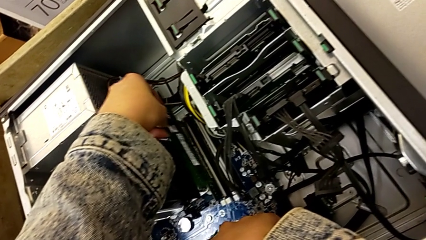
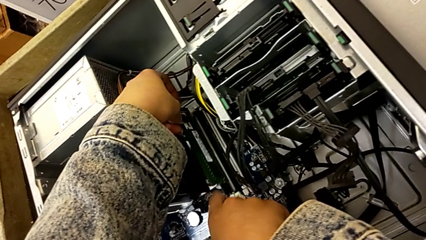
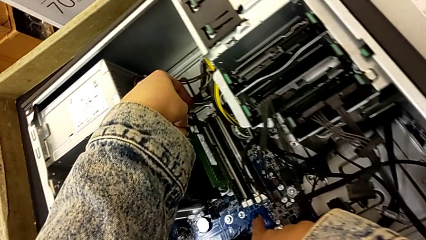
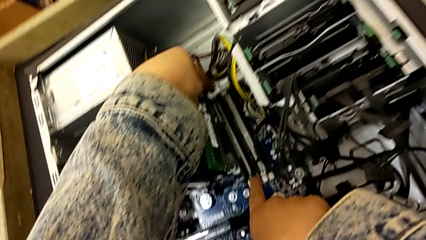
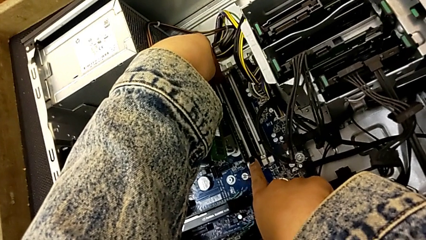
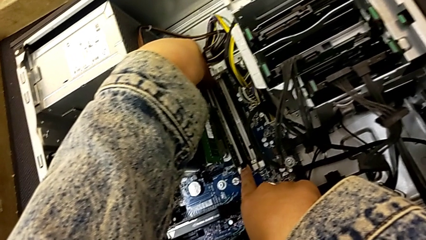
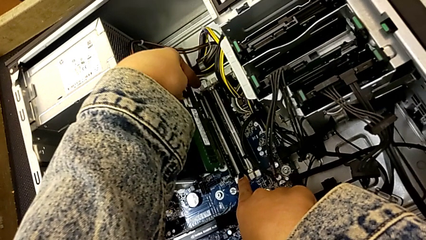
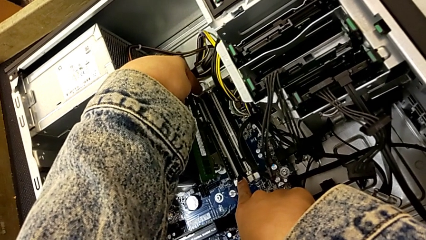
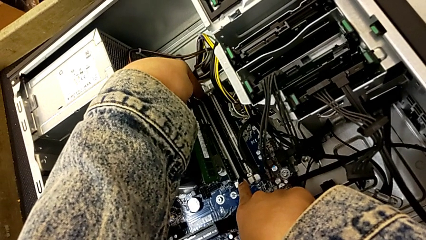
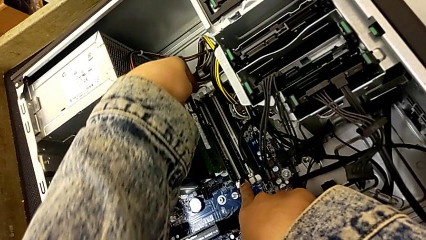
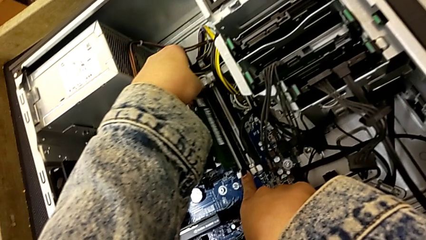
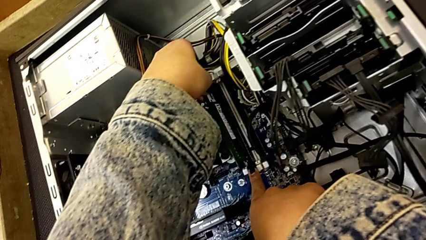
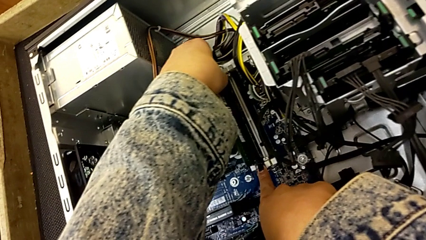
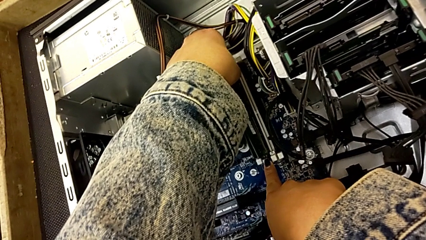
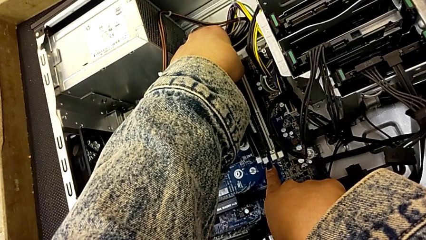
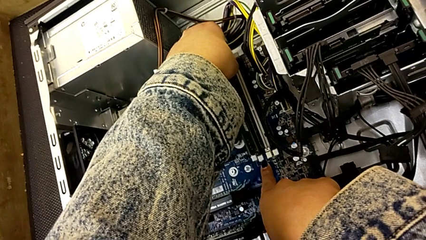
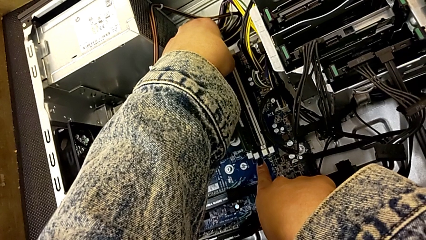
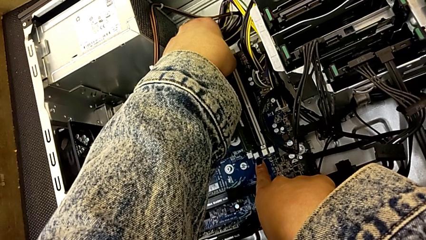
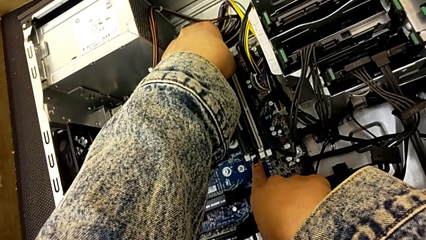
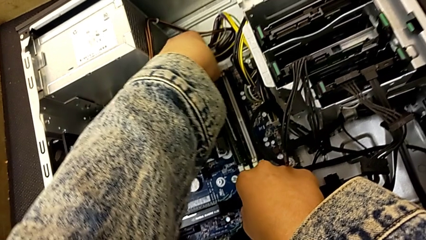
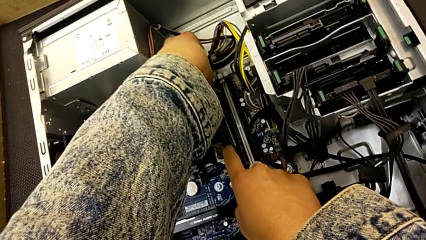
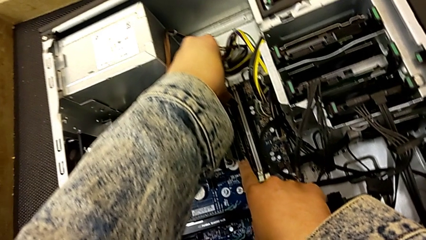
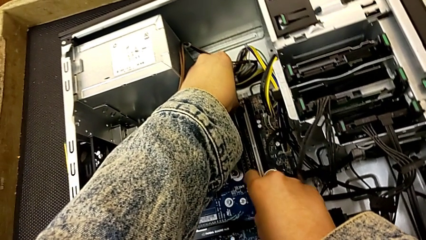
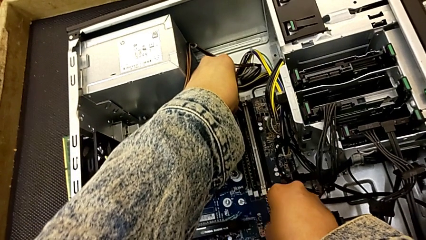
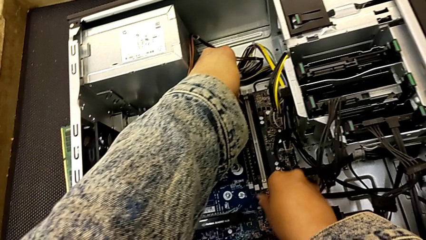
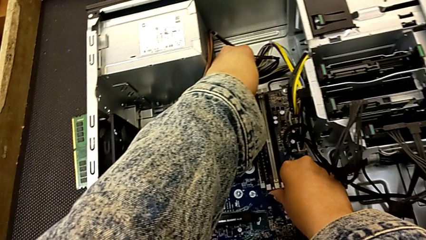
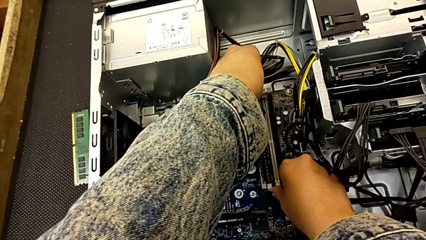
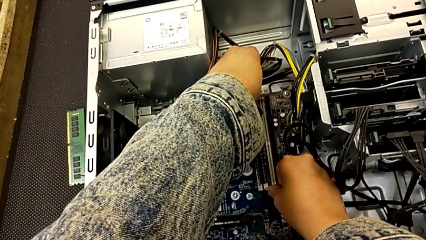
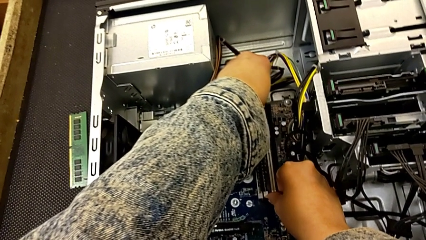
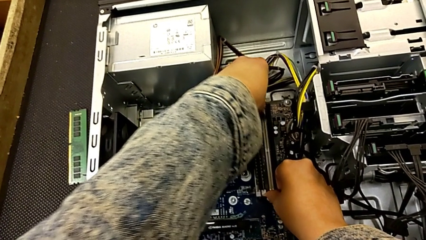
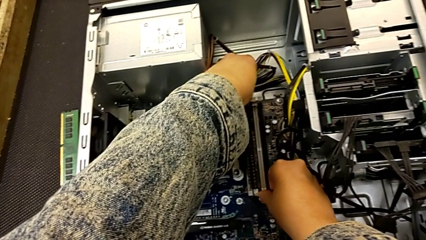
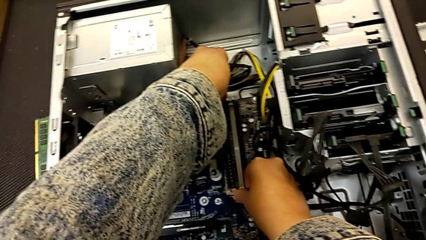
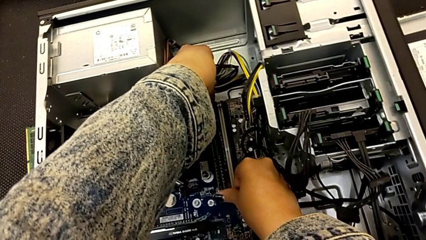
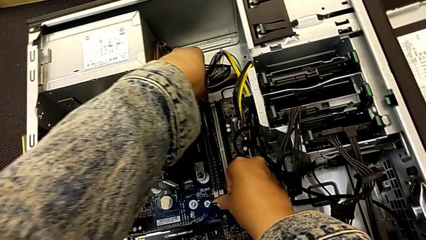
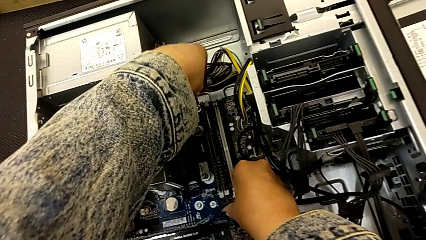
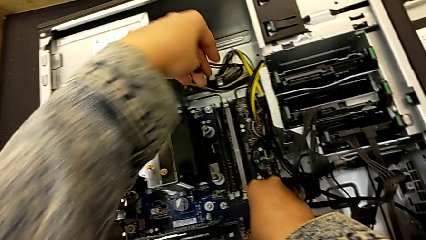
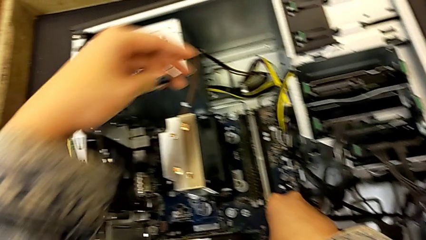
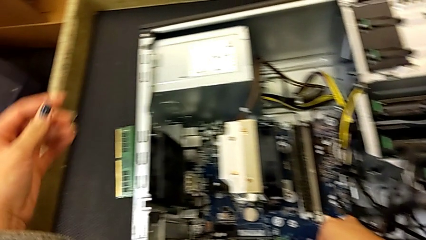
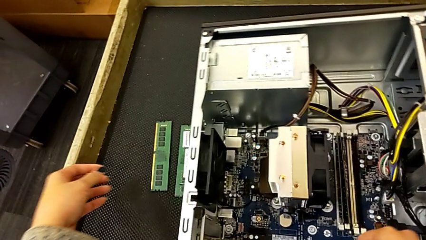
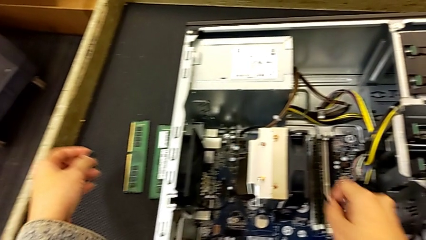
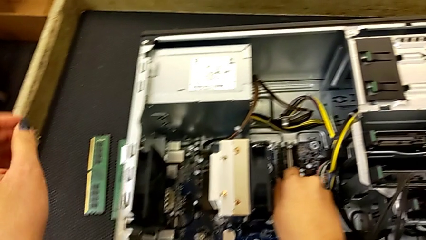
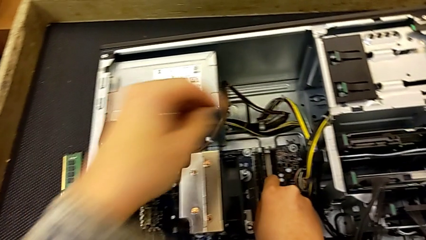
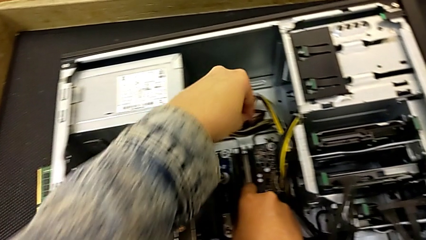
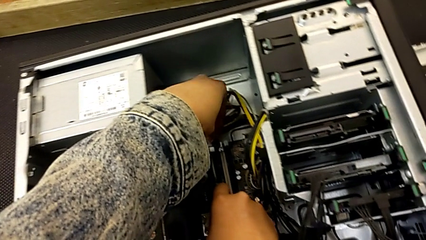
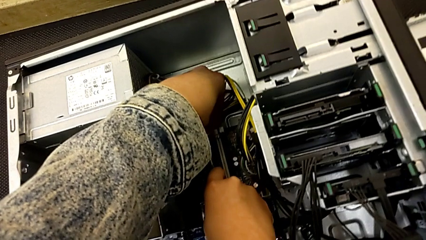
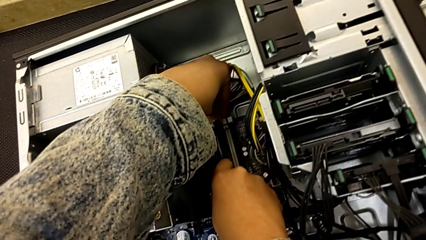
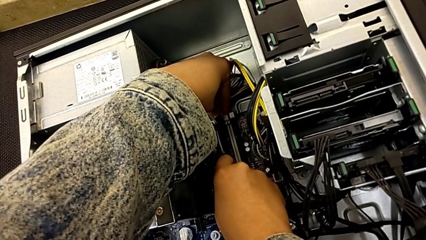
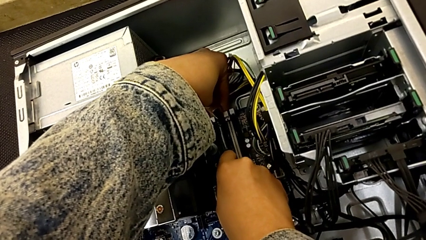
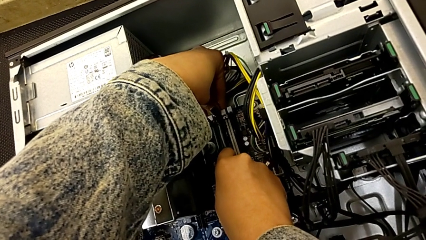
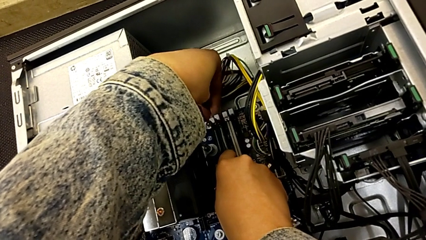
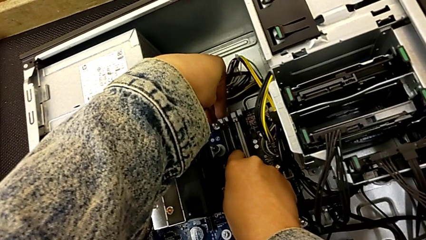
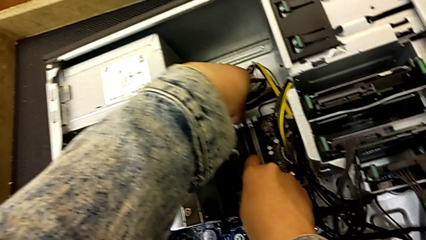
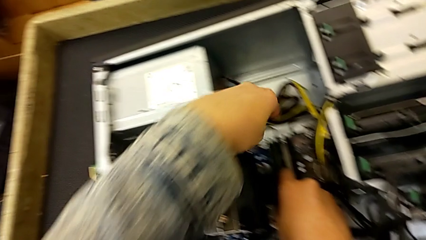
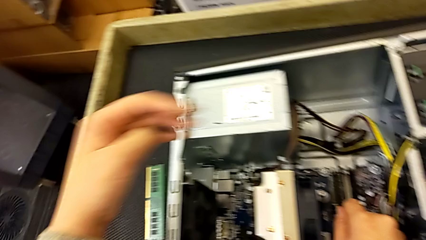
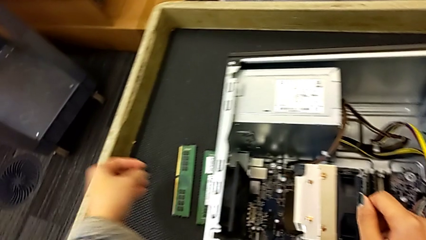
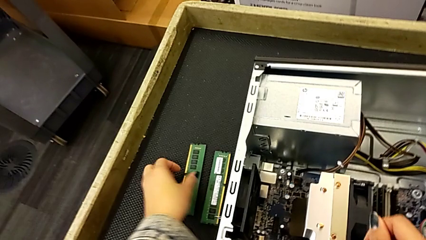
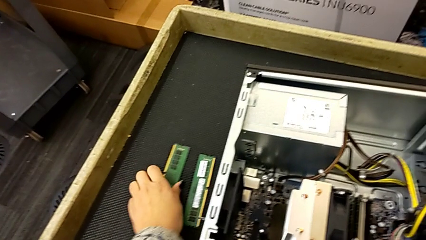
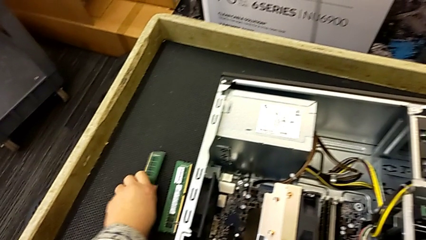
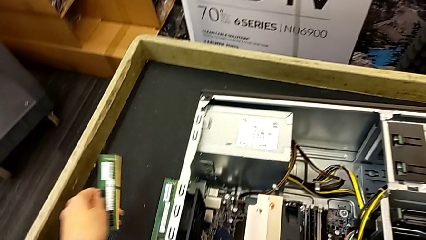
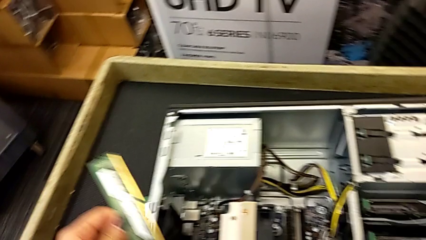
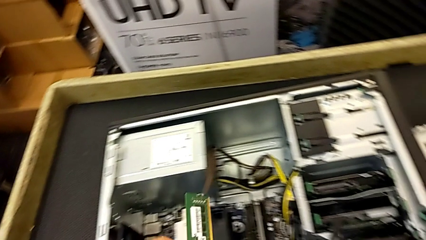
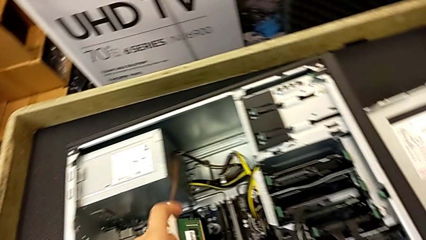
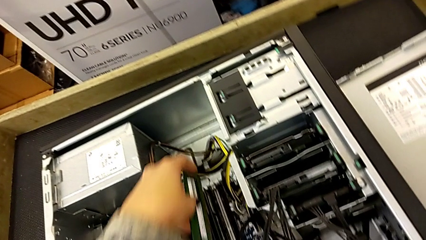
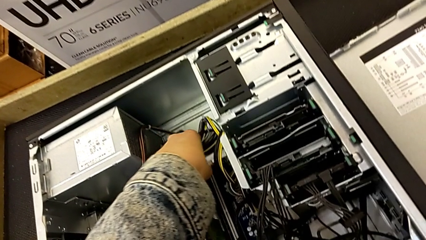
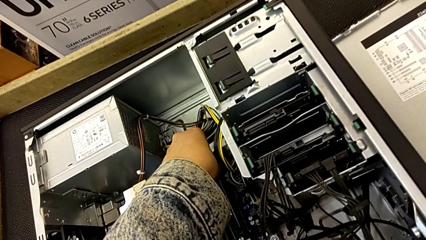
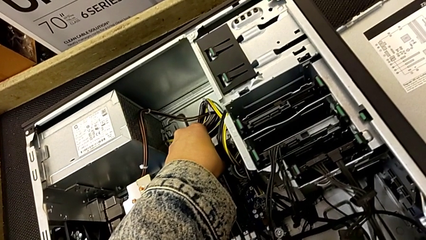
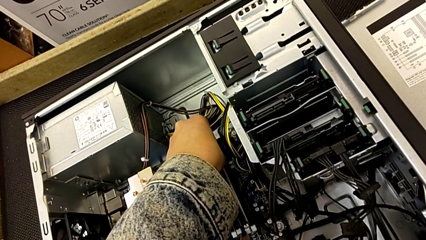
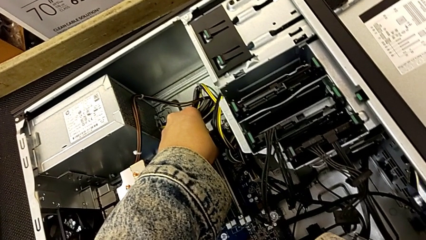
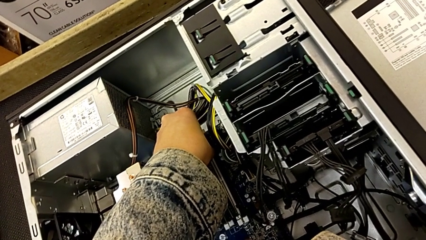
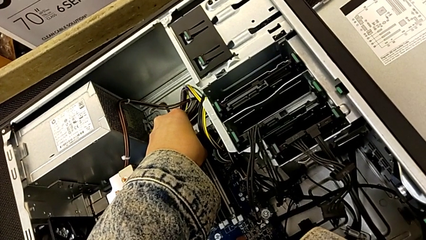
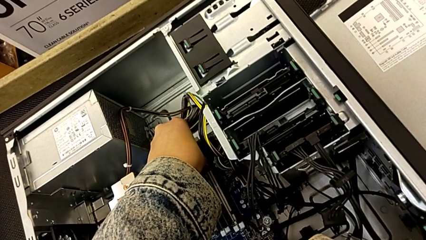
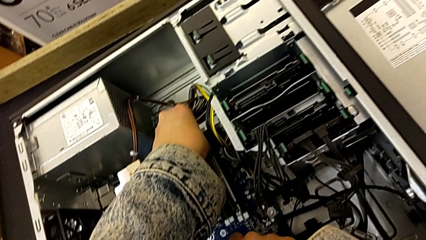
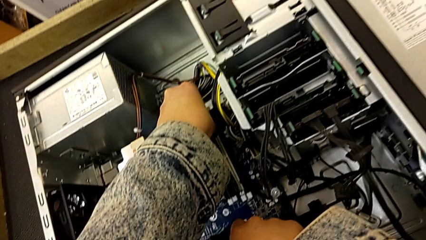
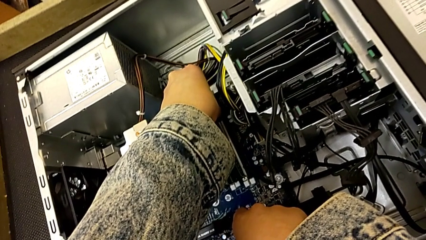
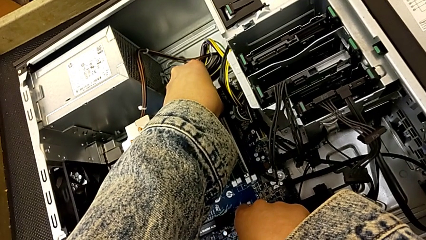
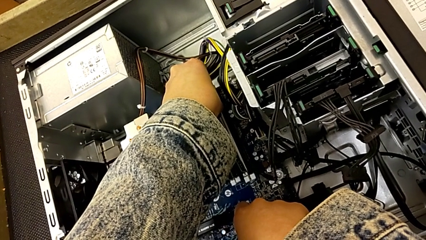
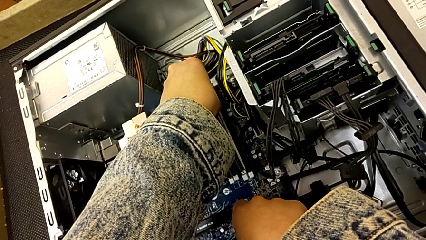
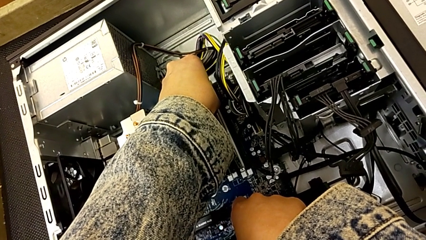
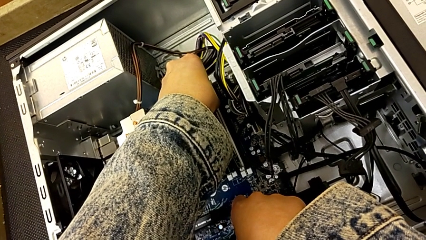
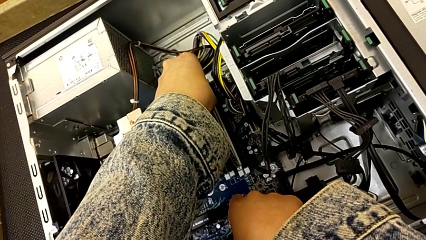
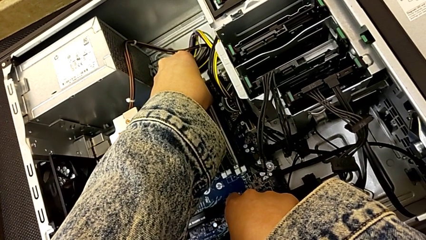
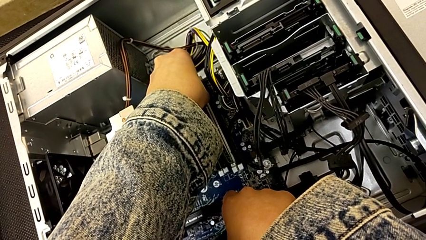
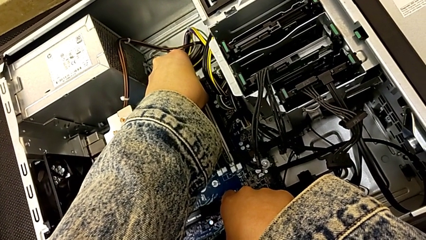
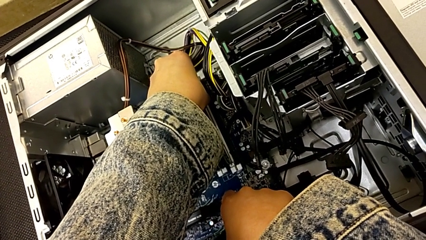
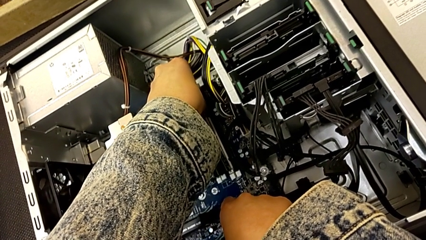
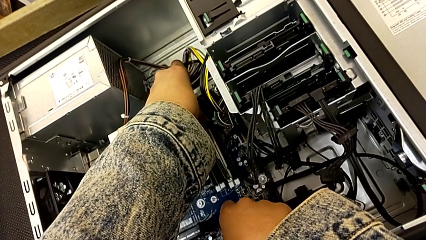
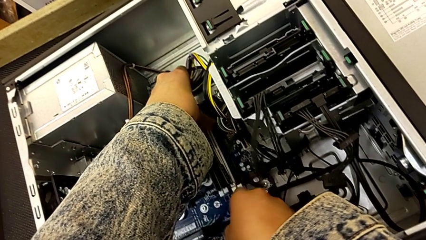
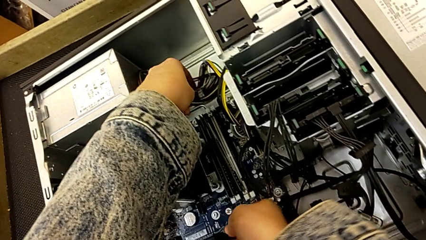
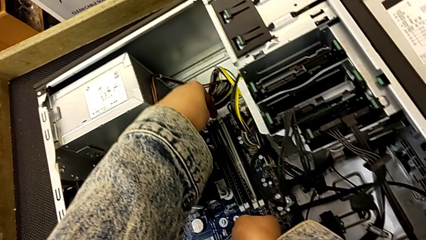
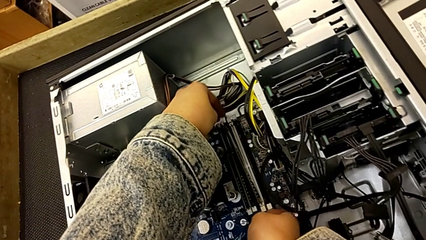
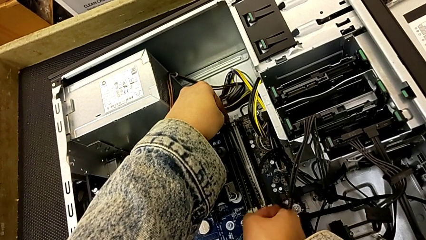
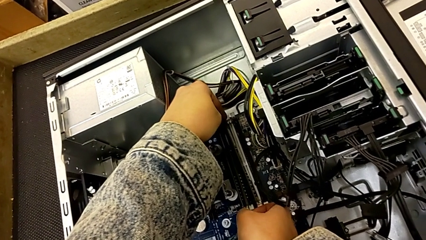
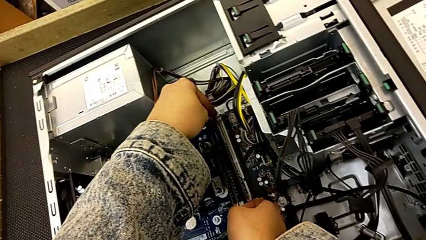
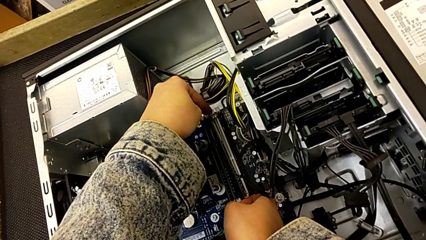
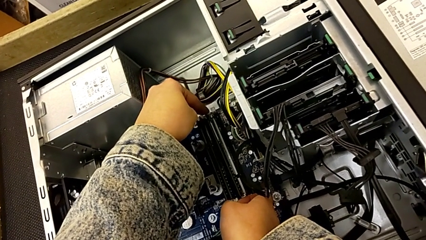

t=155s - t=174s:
The camera wearer is putting the RAM into the computer tower. They insert the second RAM, lock it, push the RAM and begin to insert the third RAM.
